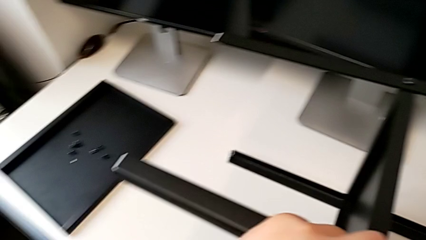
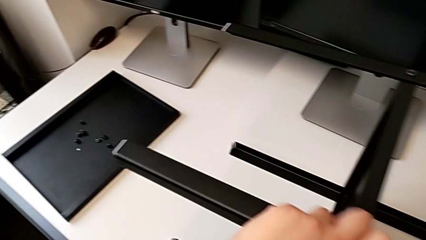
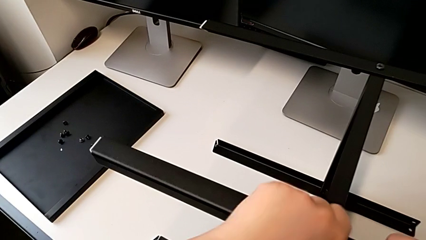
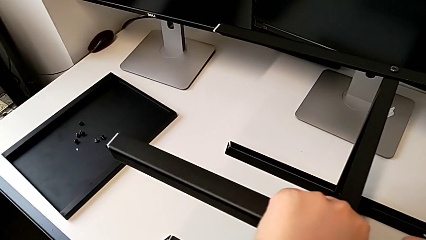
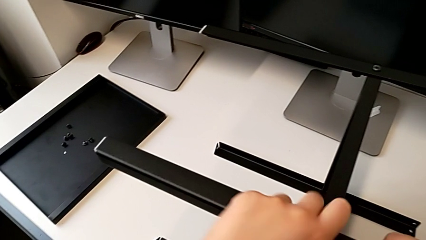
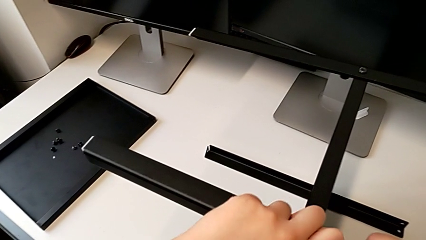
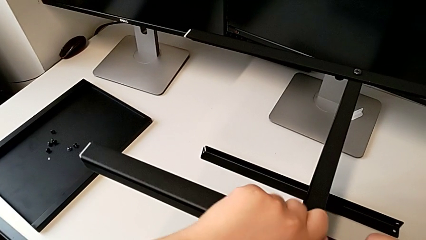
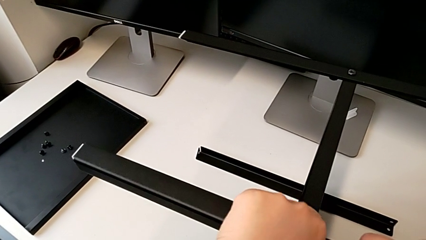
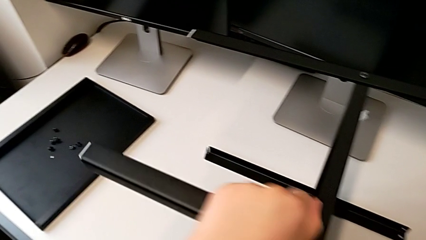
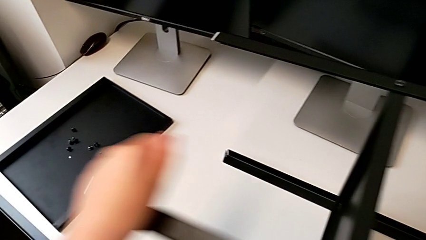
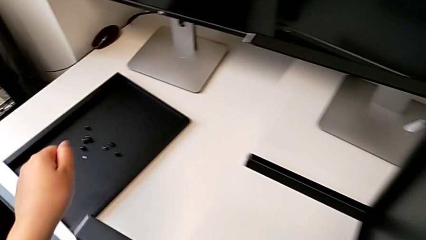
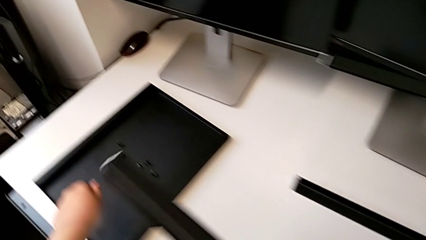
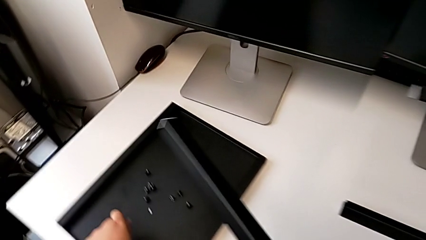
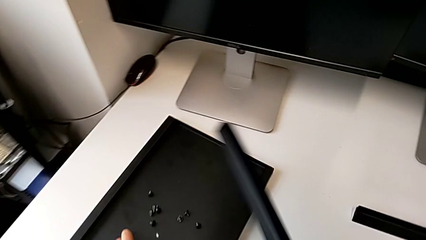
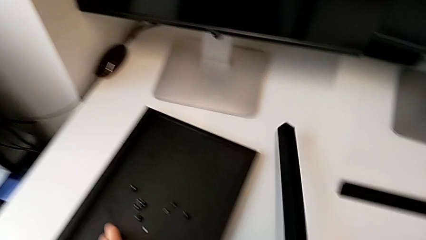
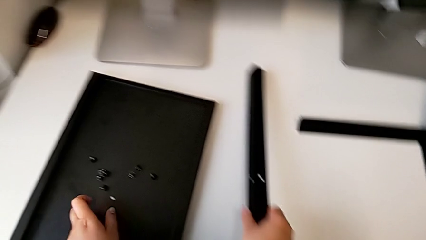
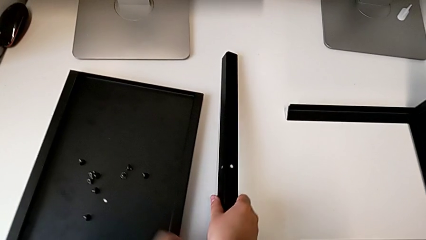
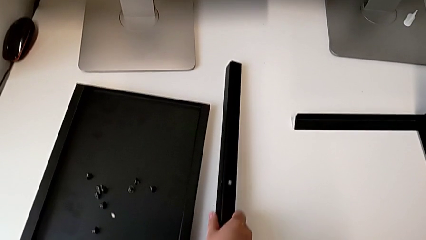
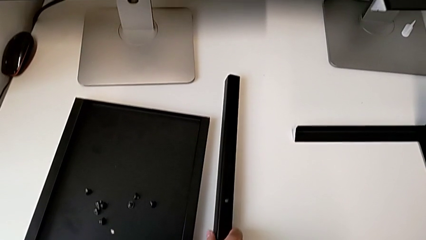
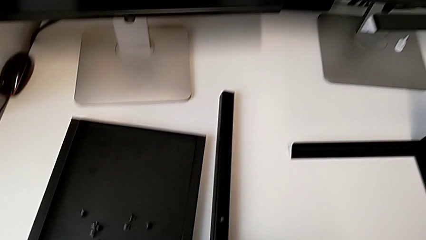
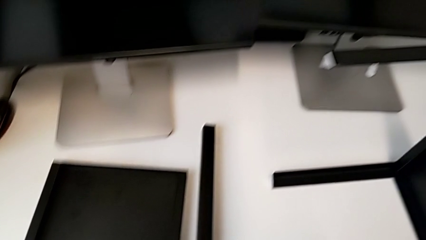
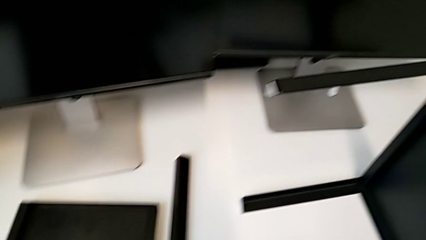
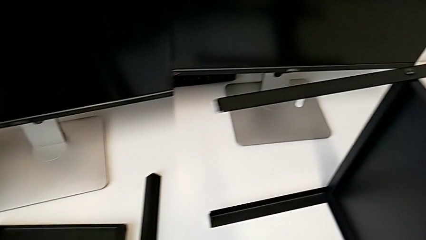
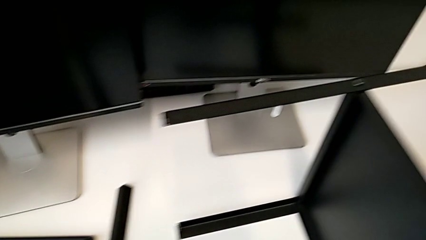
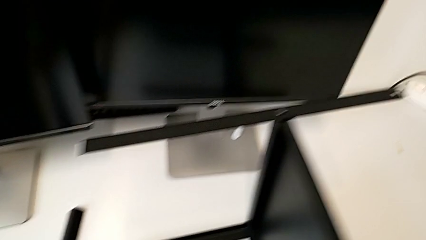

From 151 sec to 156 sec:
The camera wearer is disassembling the first leg of the furniture. They unscrew the hex socket head, place it and place the leg.

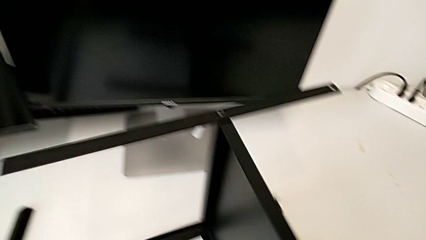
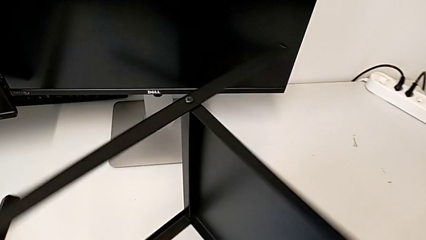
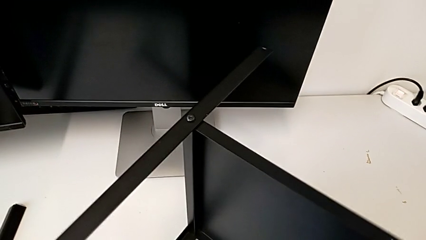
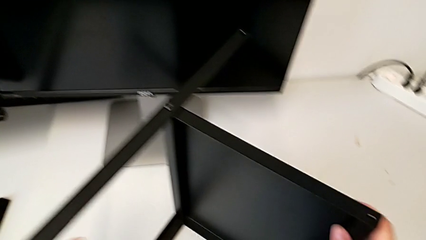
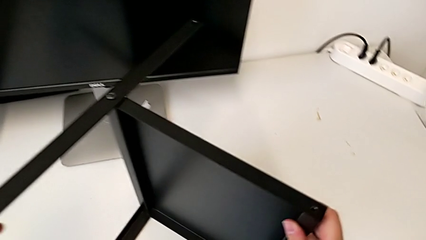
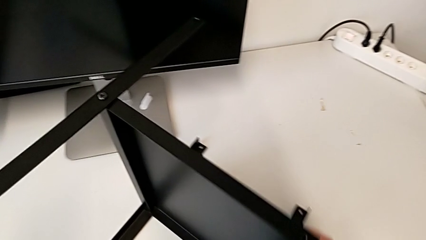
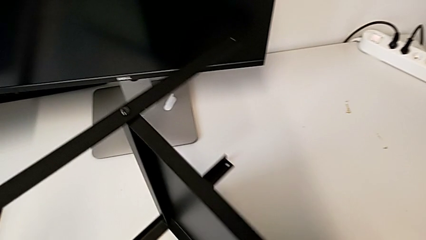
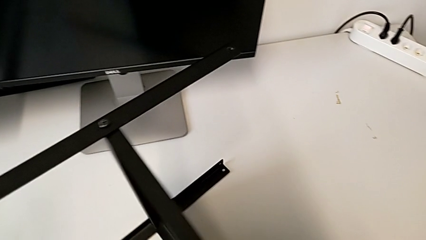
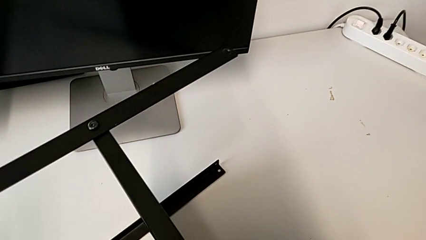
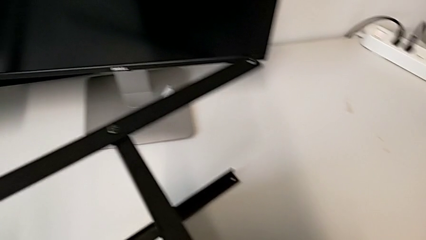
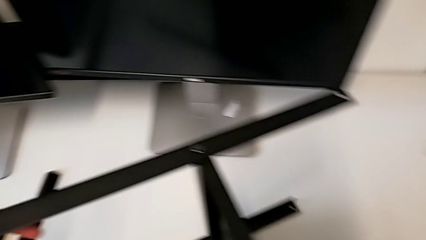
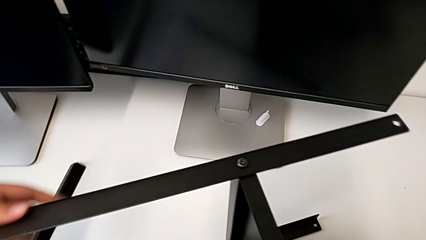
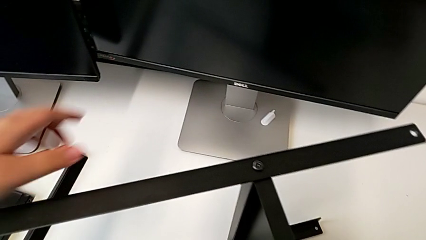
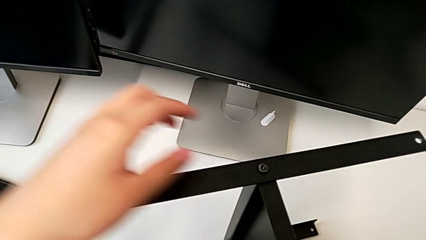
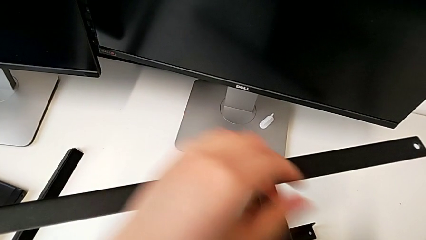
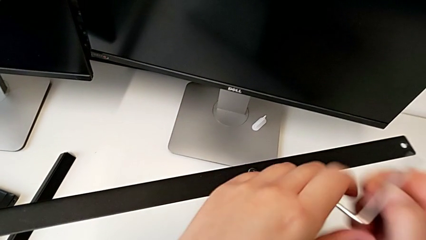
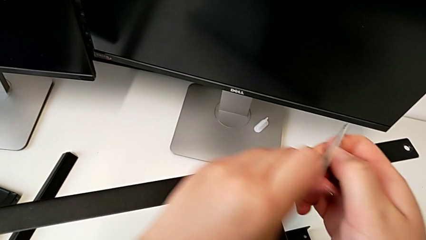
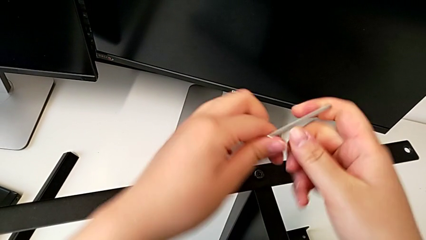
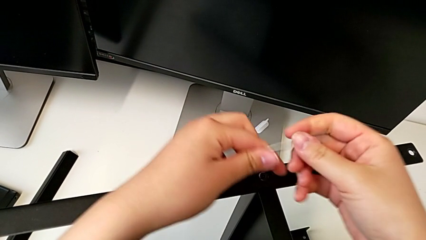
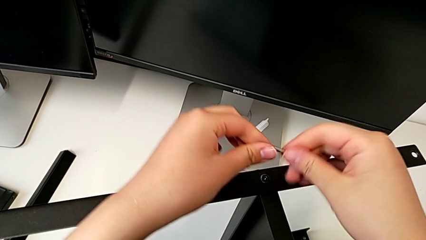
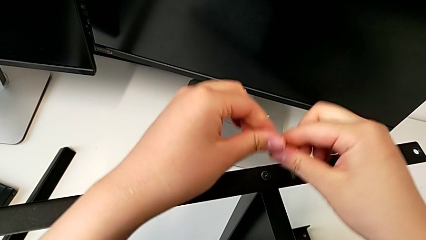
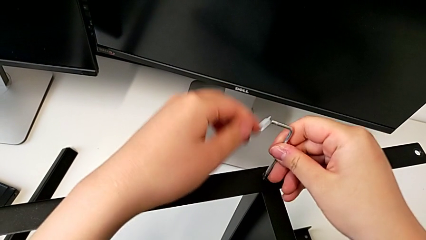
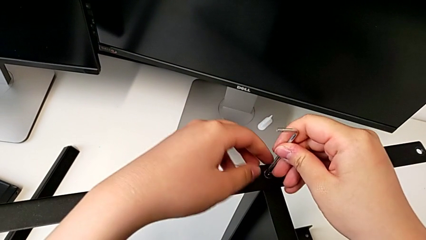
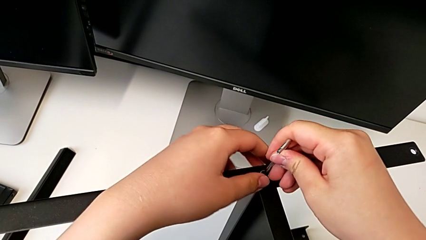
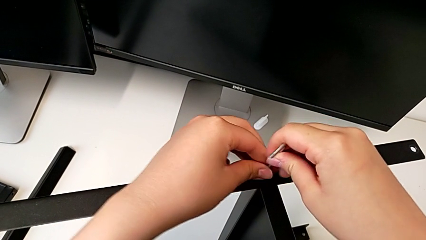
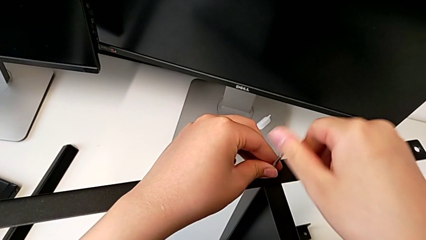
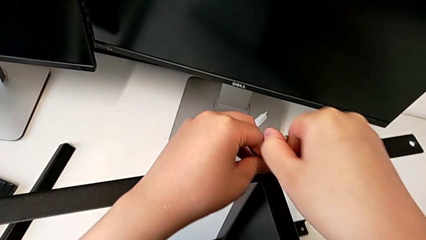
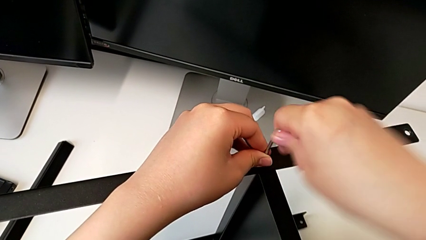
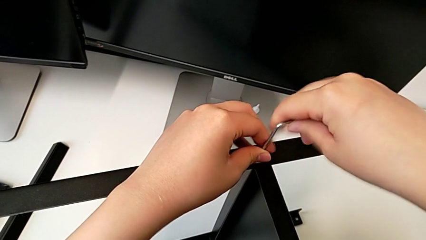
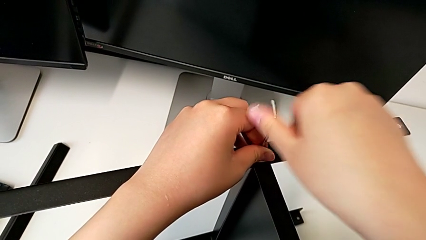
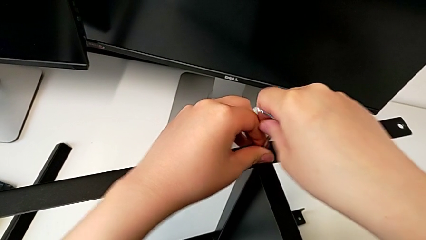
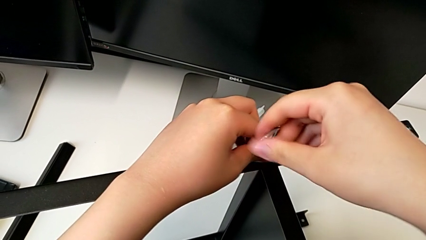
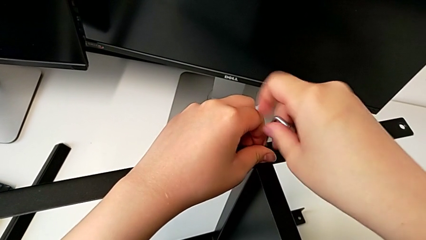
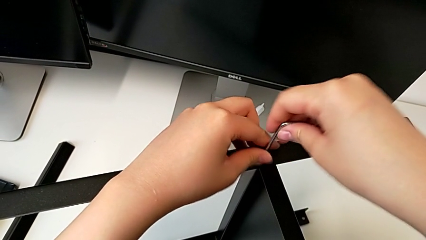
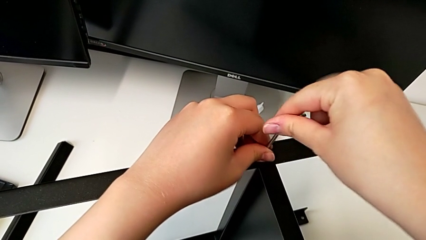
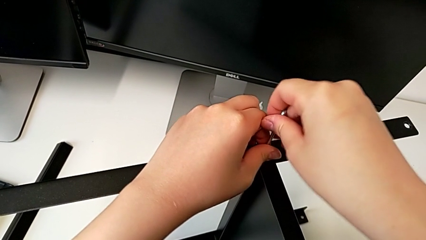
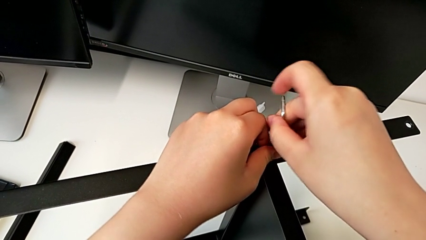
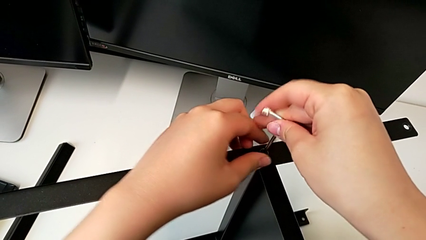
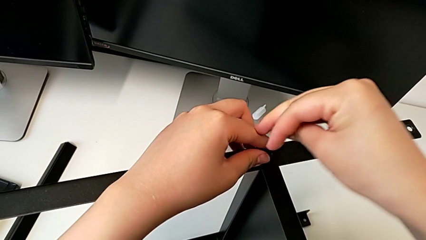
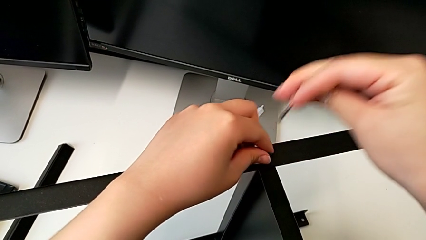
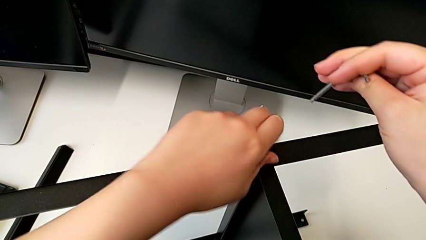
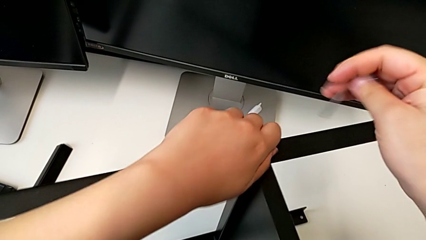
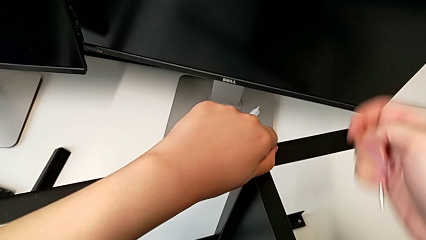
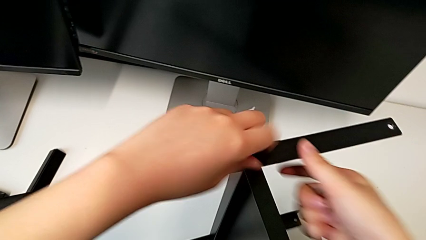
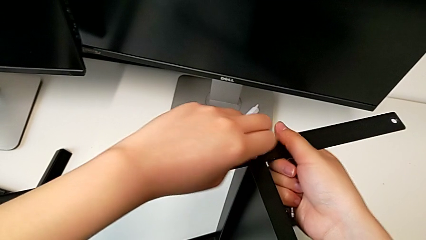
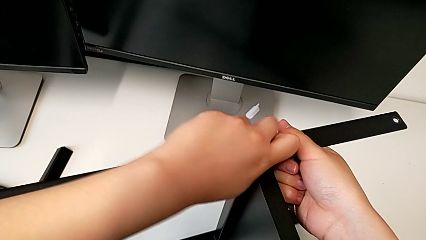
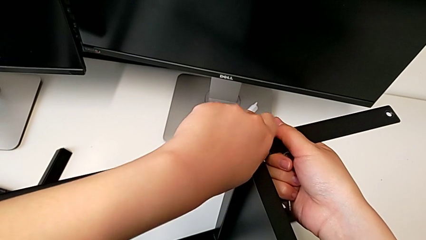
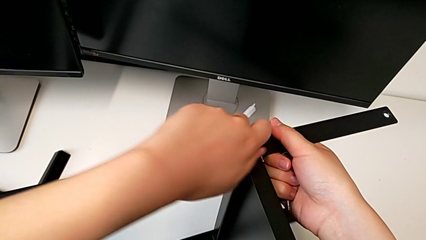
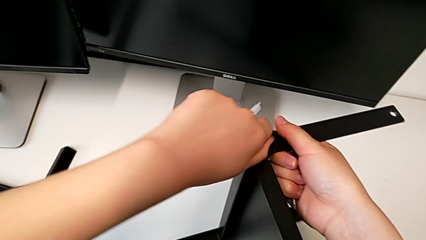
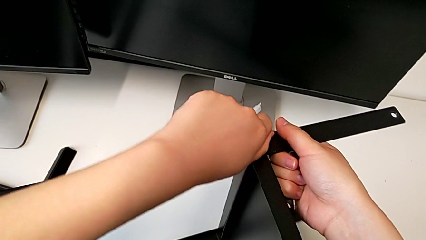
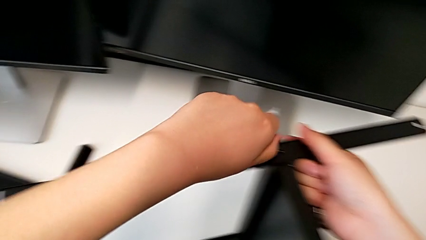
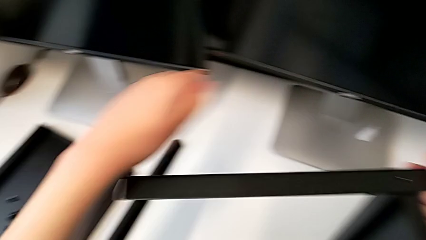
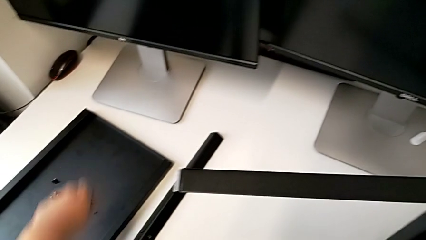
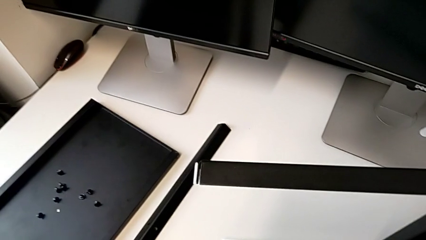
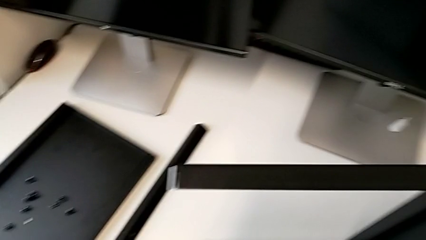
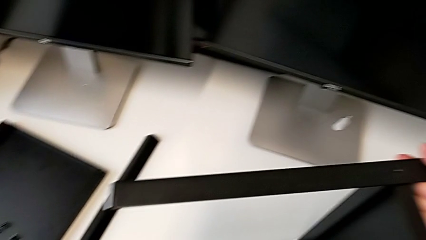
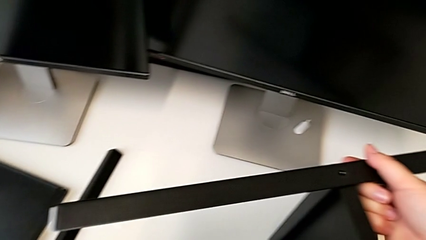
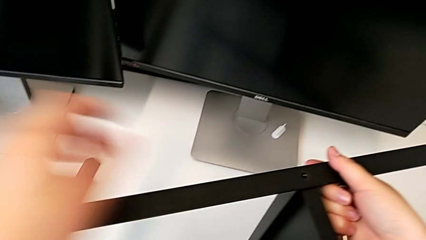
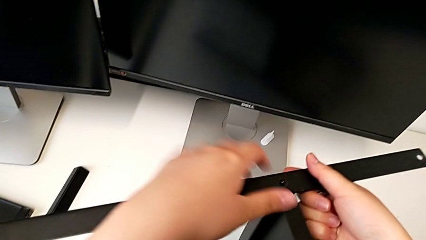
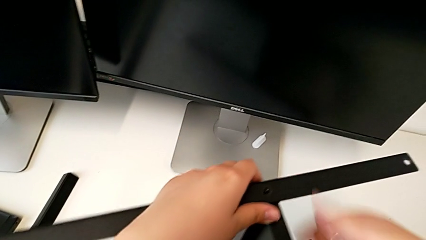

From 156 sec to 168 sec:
The camera wearer is disassembling the second leg of the furniture. They align the nightstand, insert the Allen wrench, unscrew the hex socket head, withdraw the Allen wrench, unscrew the hex socket head, disassemble it and place it.
